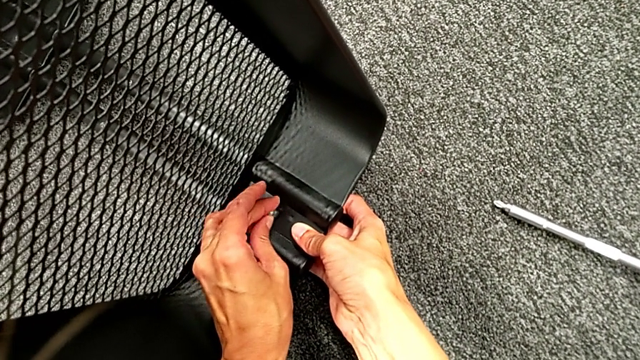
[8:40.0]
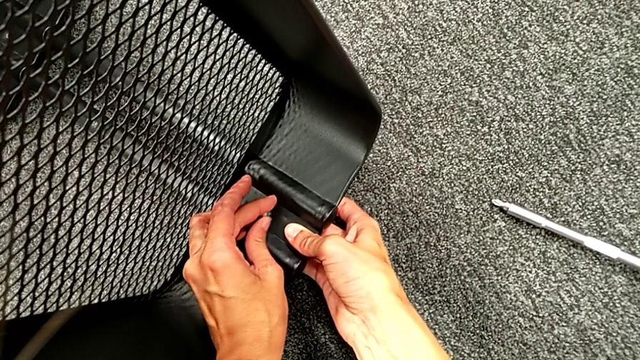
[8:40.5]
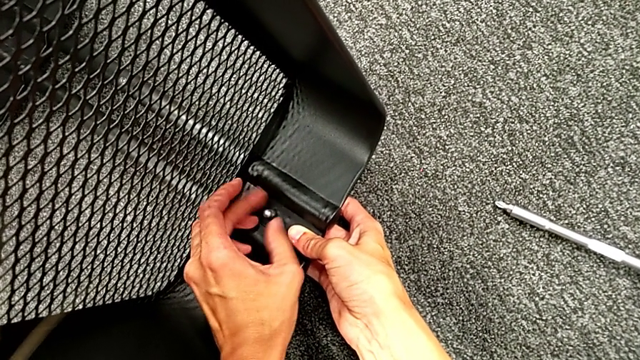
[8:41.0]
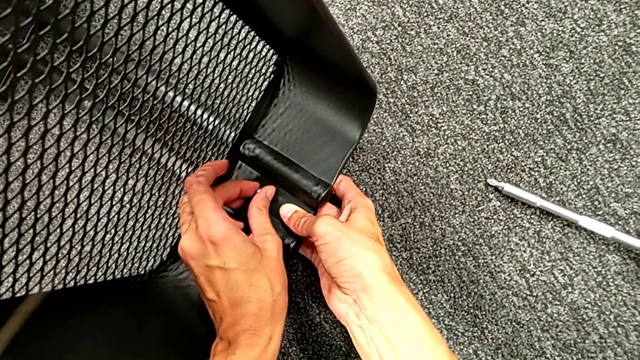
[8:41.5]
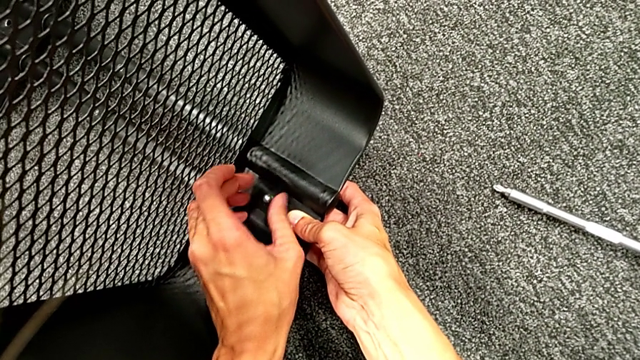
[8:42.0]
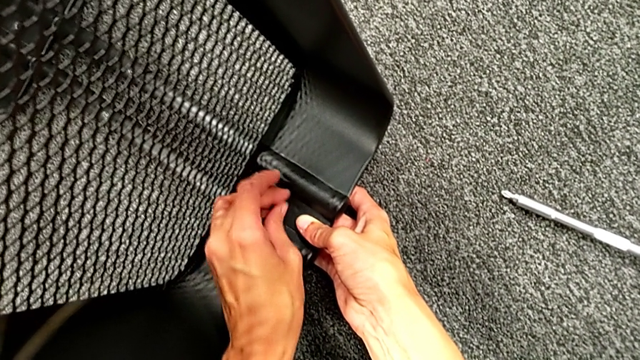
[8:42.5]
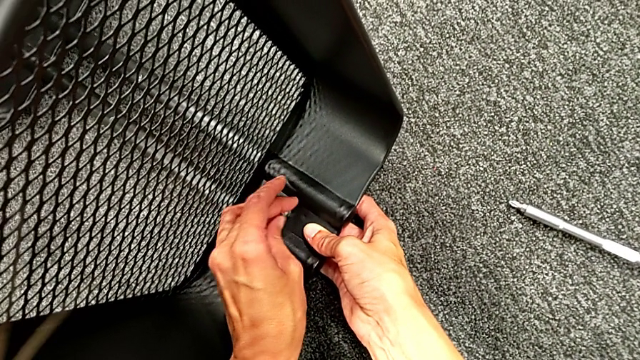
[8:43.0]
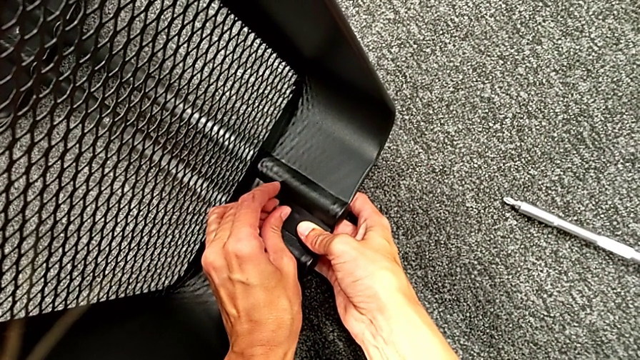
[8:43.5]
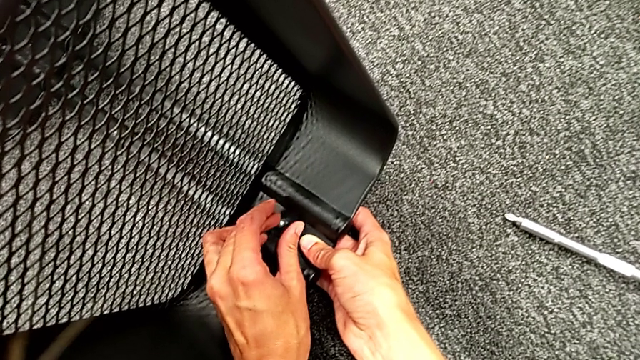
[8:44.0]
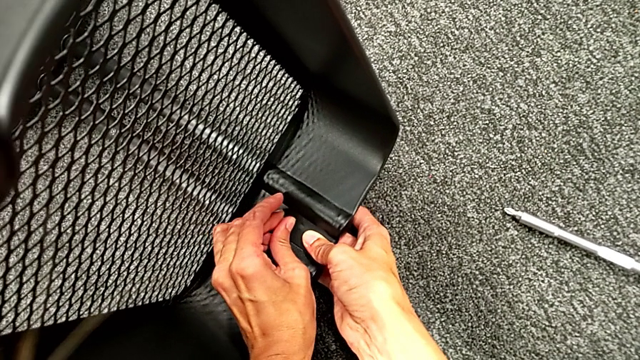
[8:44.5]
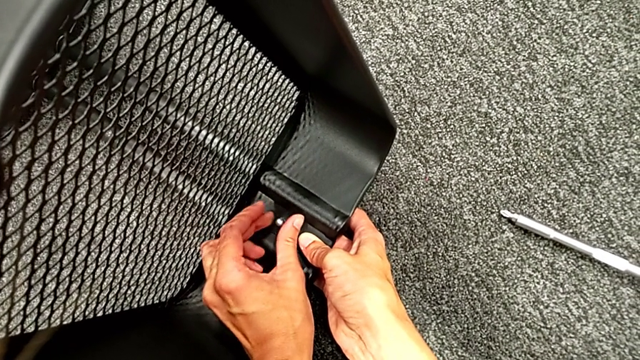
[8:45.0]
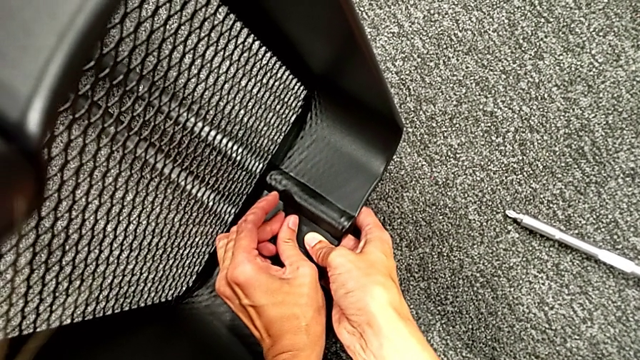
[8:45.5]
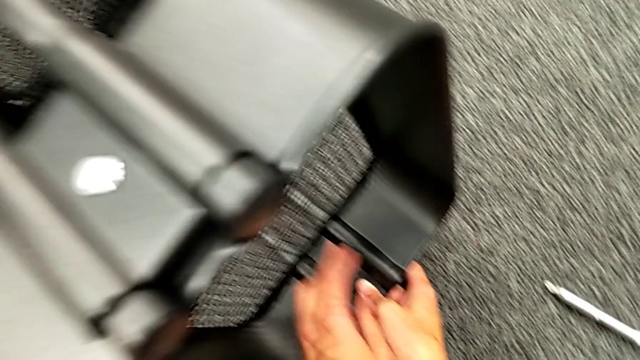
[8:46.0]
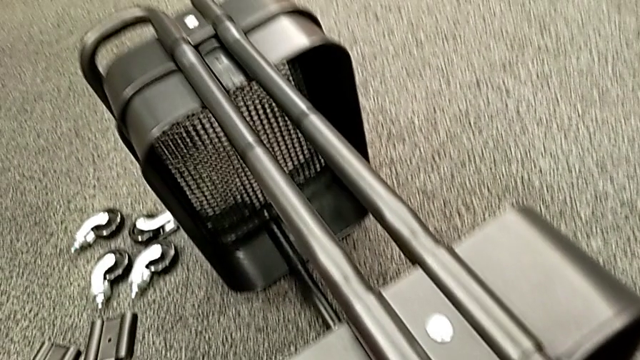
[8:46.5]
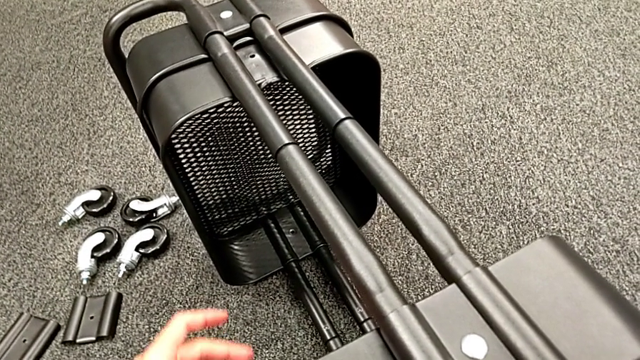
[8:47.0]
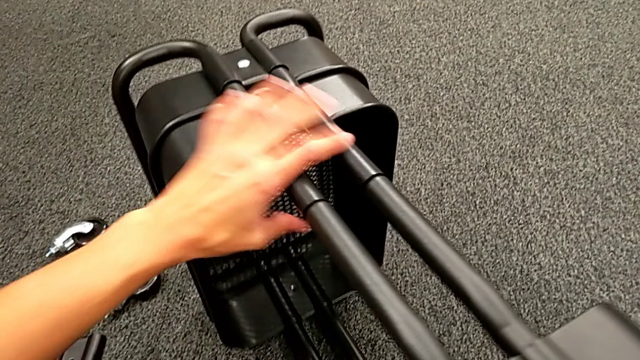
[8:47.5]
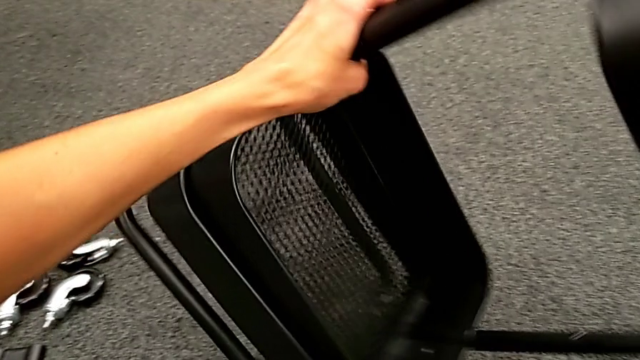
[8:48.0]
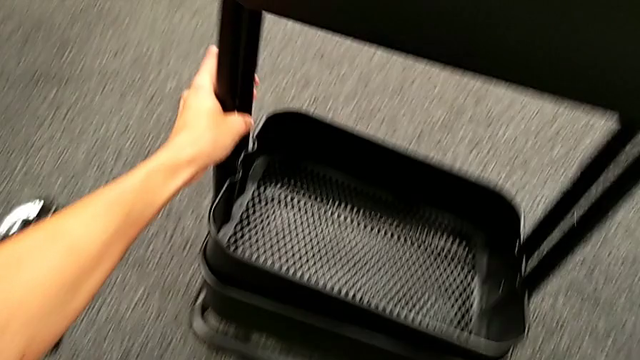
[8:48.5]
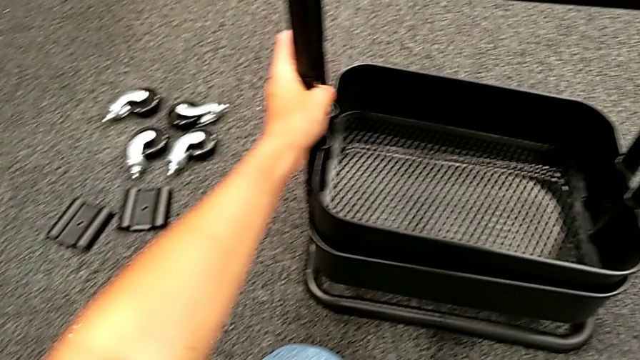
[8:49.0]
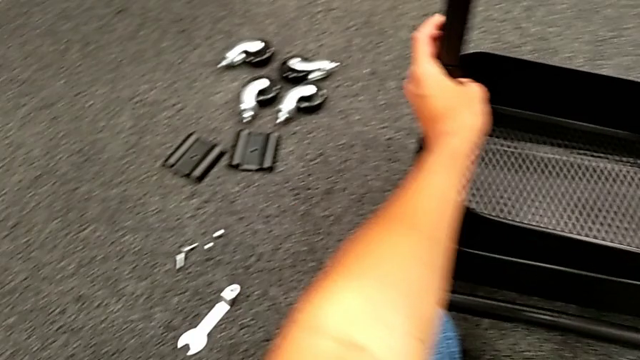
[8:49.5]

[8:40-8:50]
The camera wearer is placing the black grid tray between the side bars. They keep screwing the second hexagon cap nut and rotate the black frame.

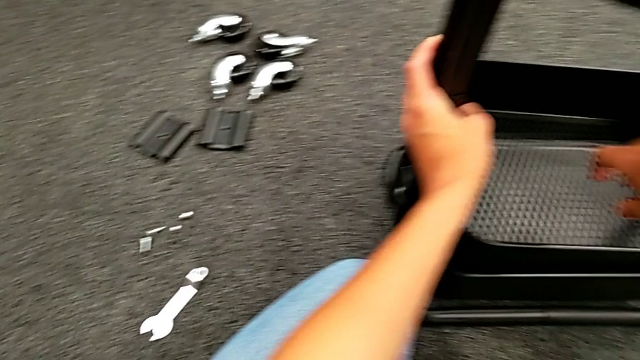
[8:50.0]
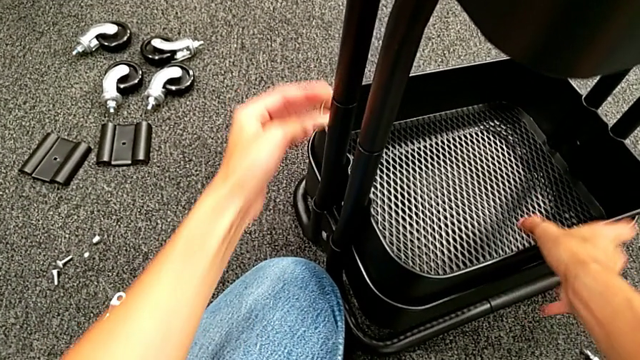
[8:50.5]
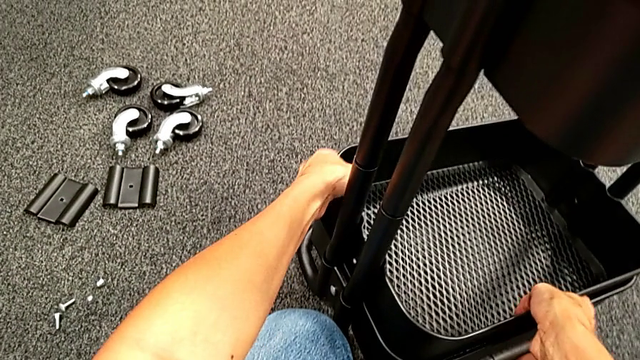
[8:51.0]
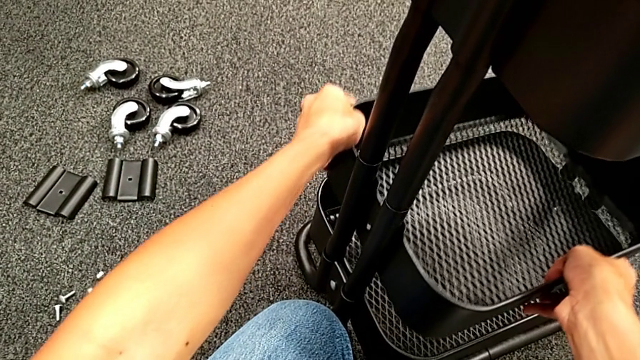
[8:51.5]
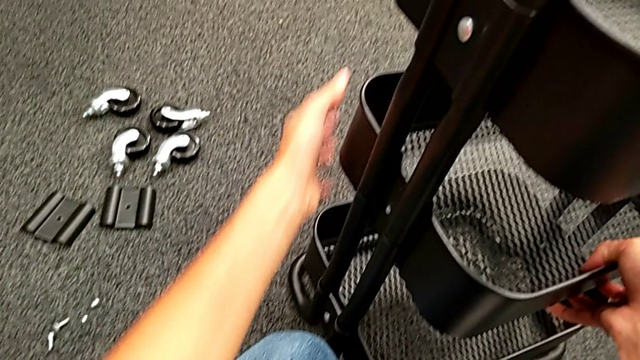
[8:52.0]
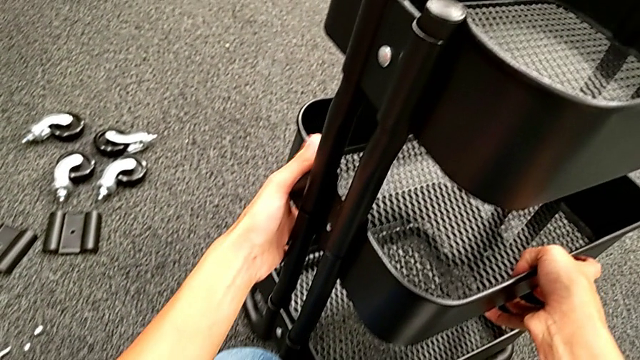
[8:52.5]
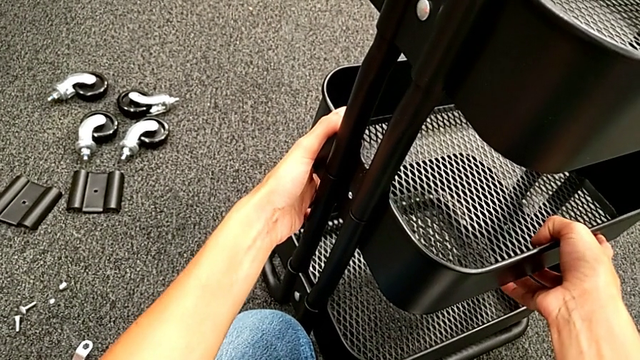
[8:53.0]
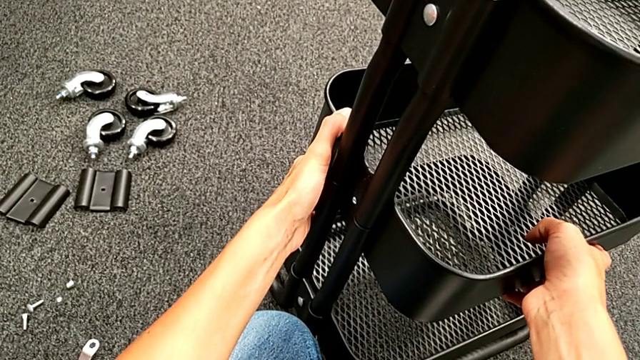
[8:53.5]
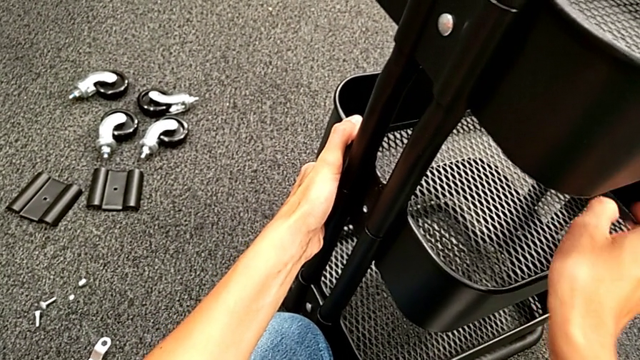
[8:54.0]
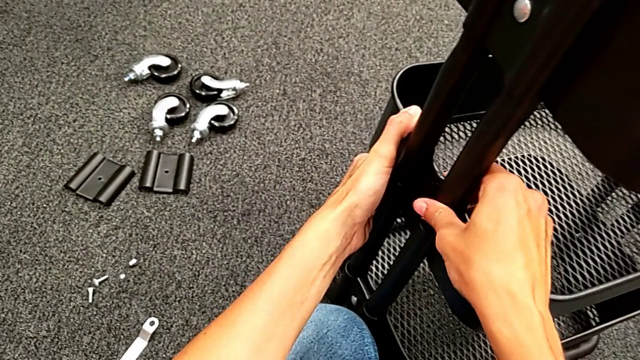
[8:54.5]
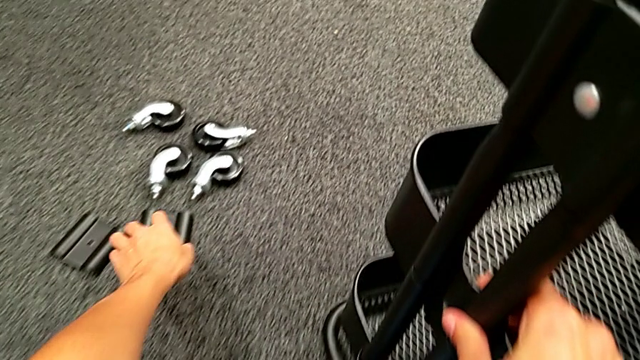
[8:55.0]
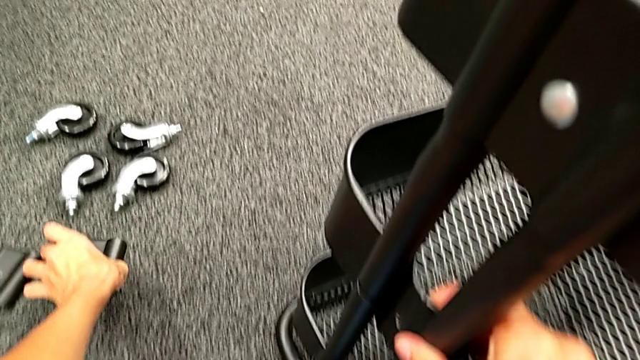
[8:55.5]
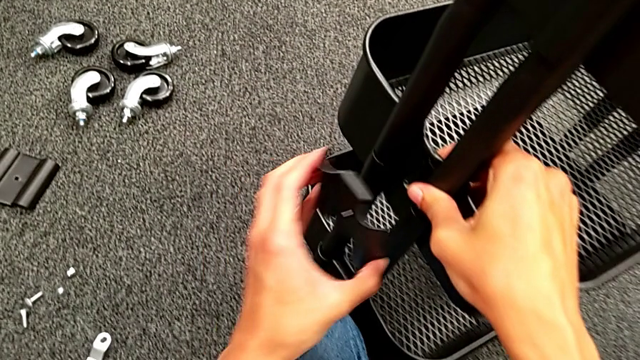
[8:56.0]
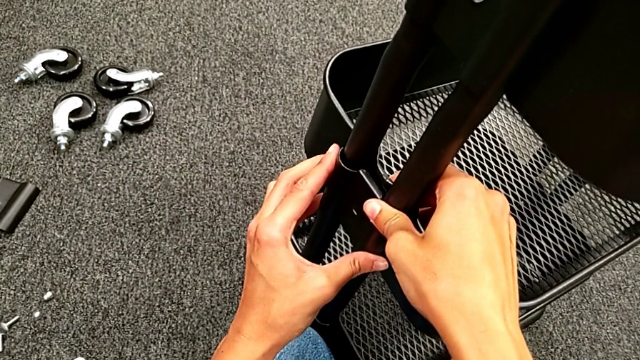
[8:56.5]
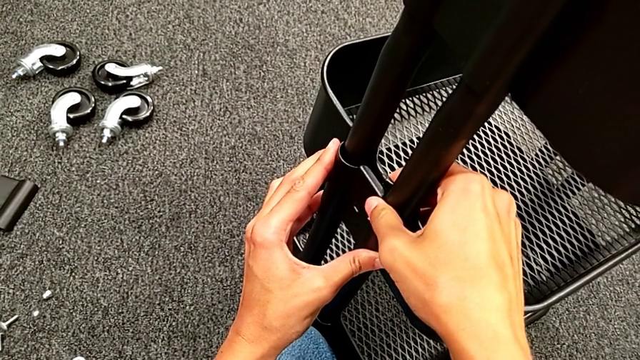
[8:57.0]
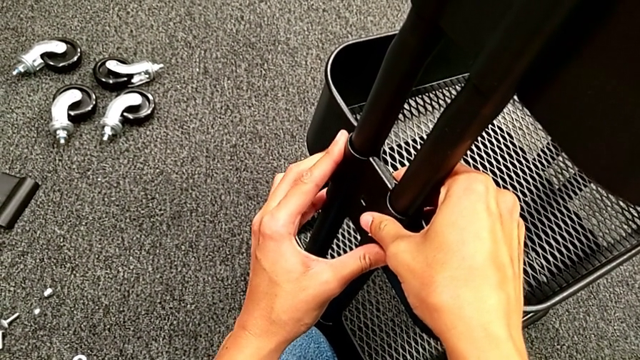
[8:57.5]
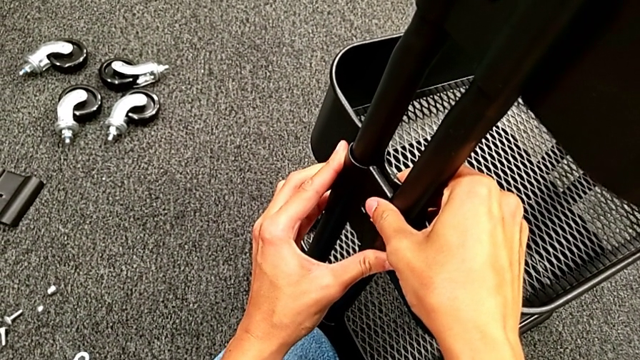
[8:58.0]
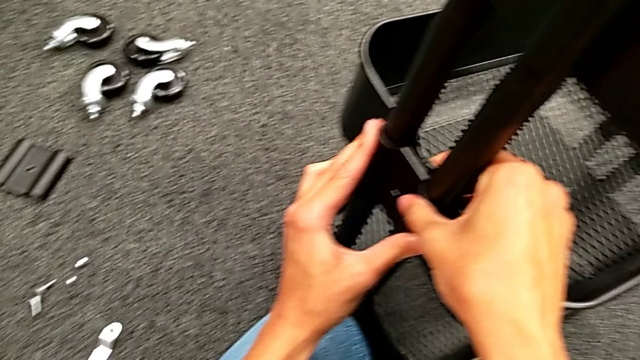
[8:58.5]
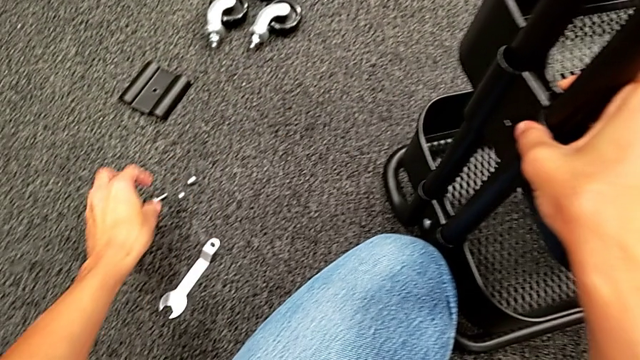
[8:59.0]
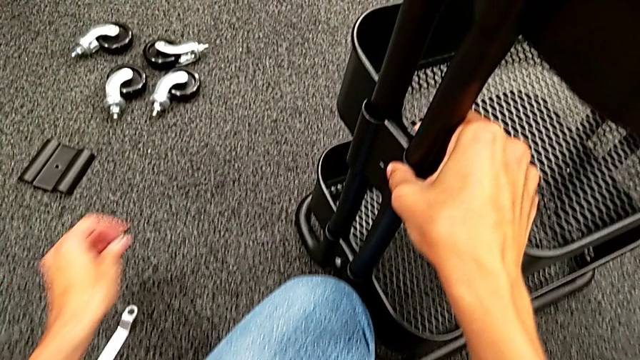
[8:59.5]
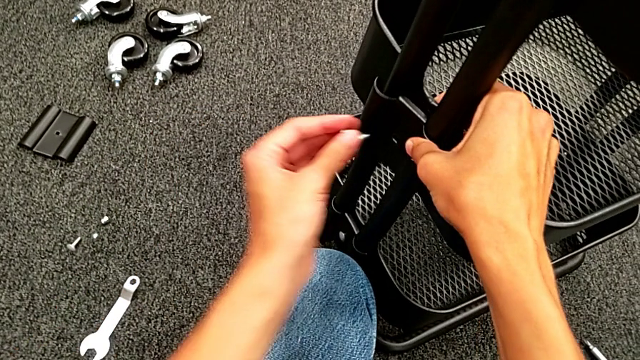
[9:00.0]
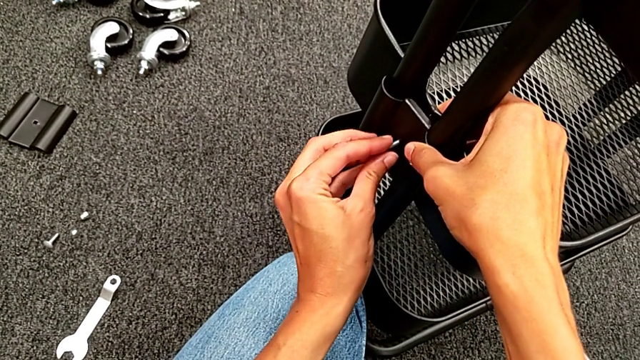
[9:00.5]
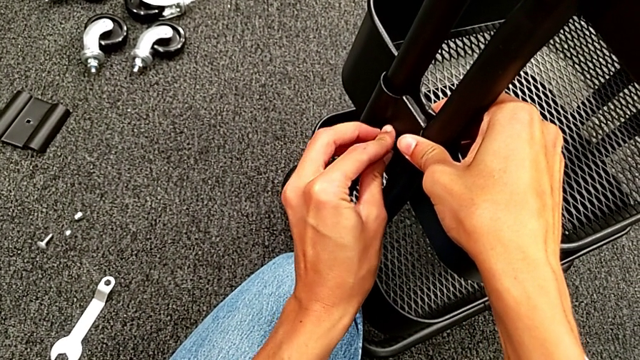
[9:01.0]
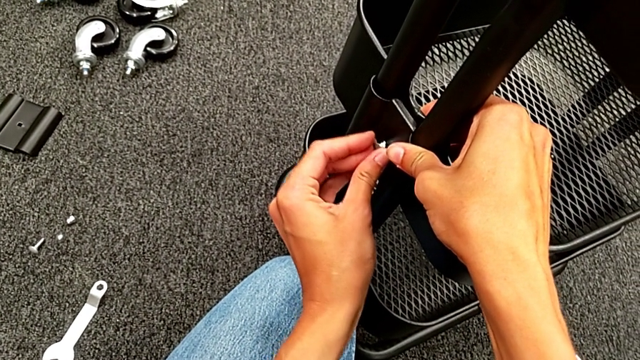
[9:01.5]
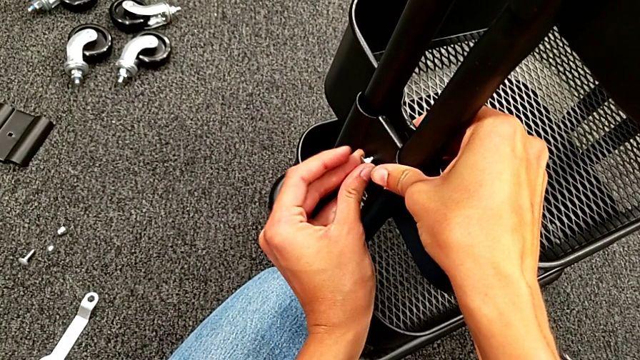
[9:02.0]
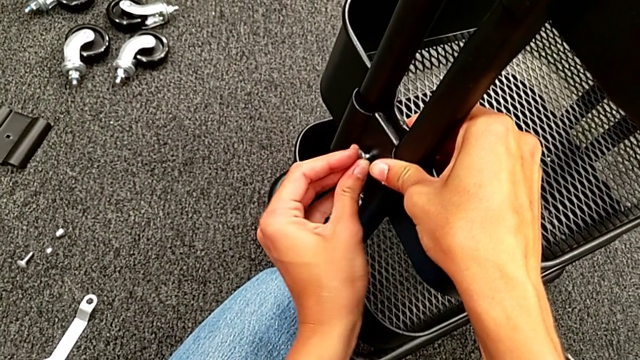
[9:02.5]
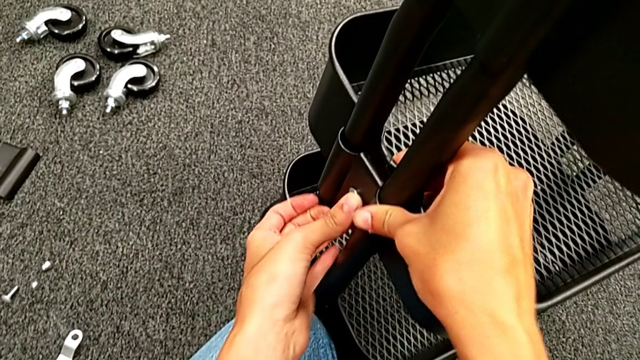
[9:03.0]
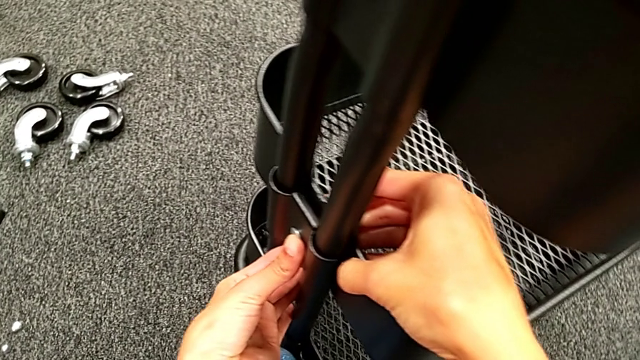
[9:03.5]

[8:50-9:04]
The camera wearer is assembling the middle tray. They slide the middle grid tray, grab the first bracket, place it, grab the first bolt and insert it.
